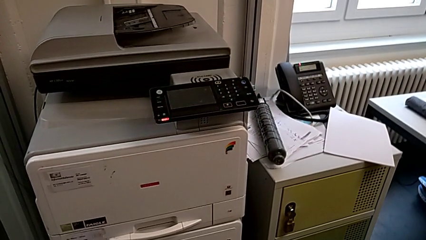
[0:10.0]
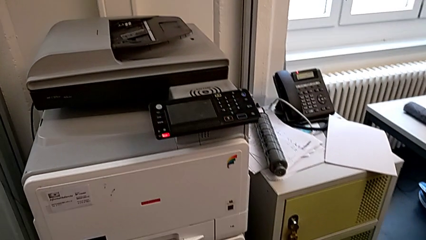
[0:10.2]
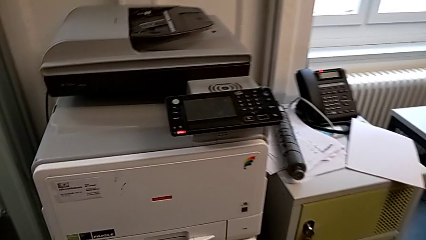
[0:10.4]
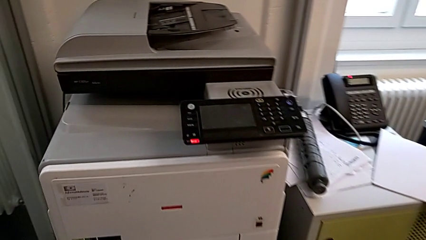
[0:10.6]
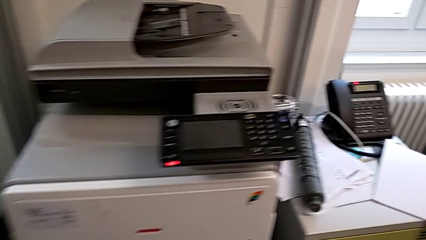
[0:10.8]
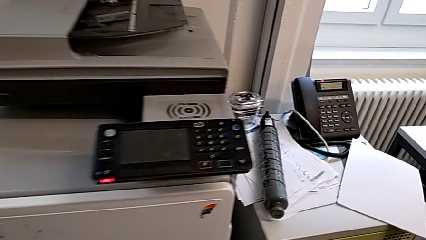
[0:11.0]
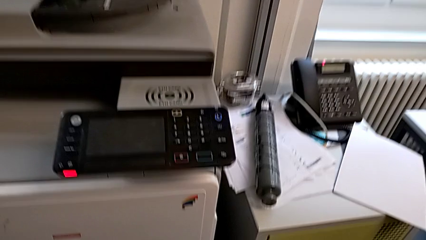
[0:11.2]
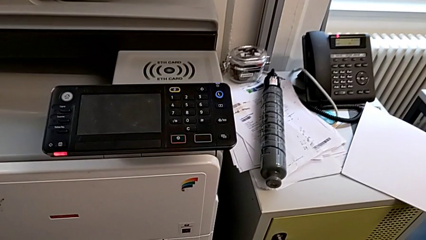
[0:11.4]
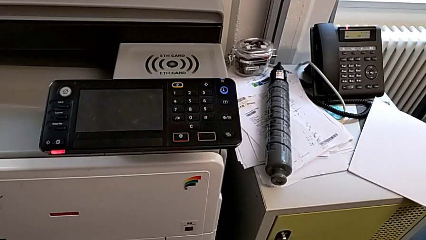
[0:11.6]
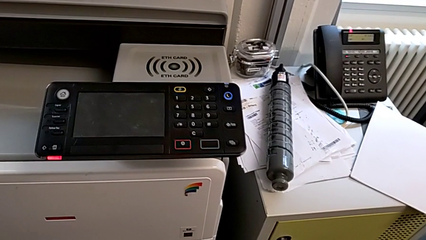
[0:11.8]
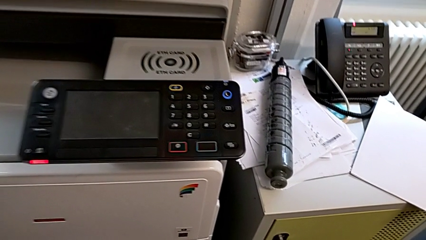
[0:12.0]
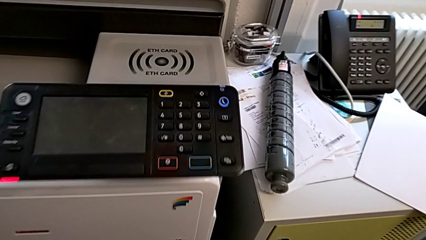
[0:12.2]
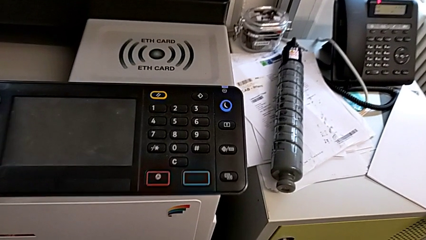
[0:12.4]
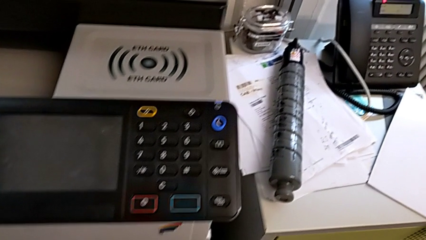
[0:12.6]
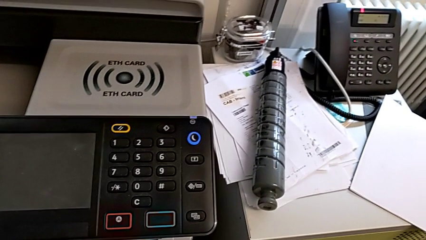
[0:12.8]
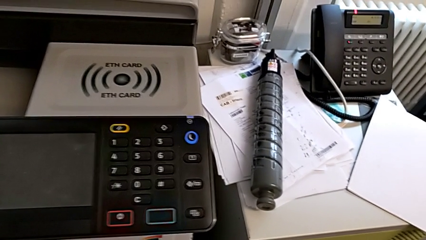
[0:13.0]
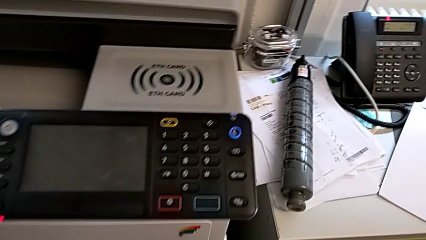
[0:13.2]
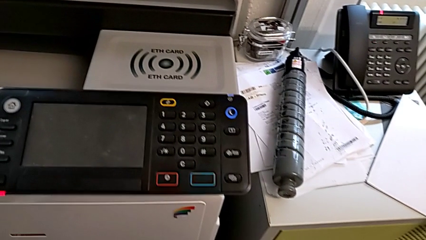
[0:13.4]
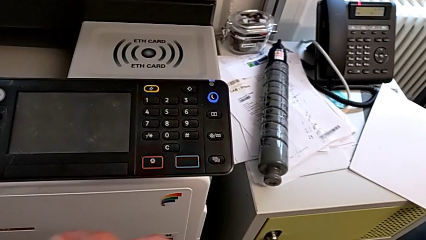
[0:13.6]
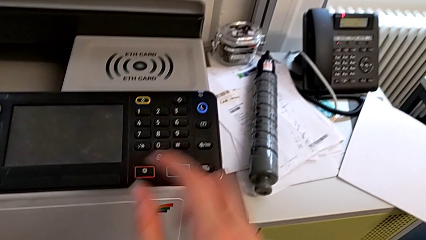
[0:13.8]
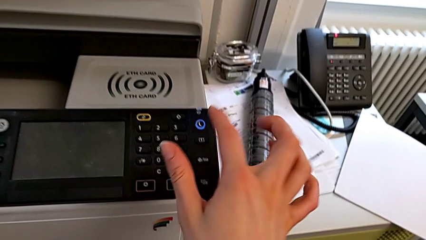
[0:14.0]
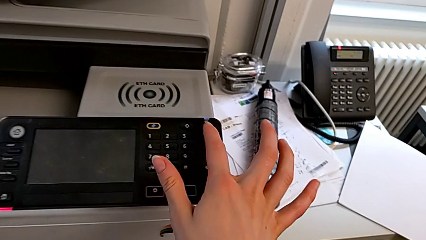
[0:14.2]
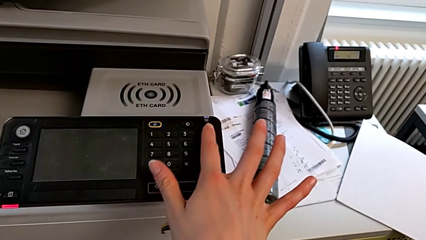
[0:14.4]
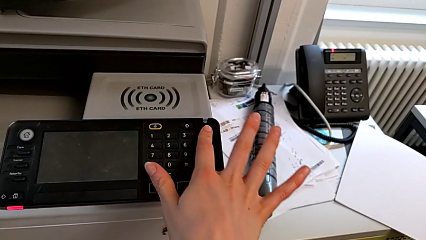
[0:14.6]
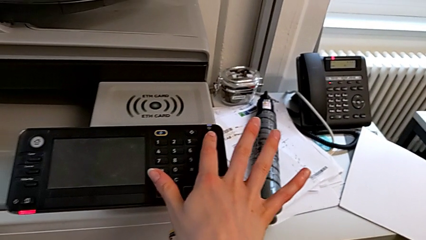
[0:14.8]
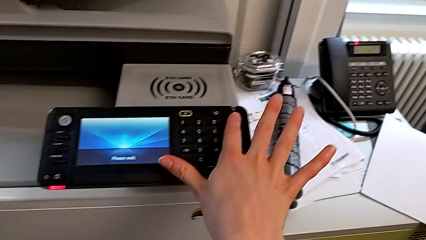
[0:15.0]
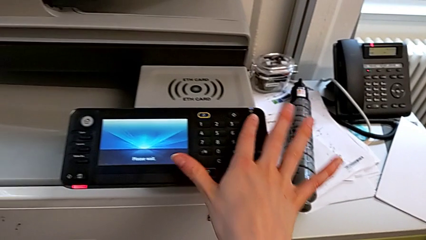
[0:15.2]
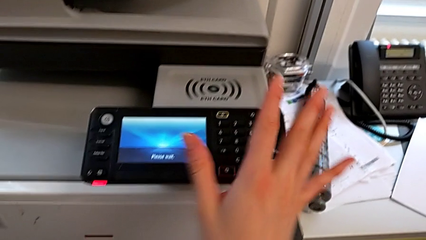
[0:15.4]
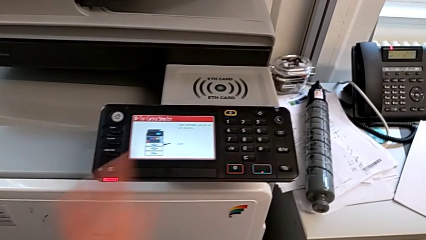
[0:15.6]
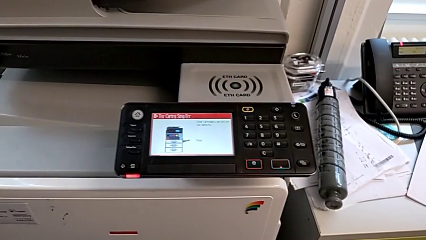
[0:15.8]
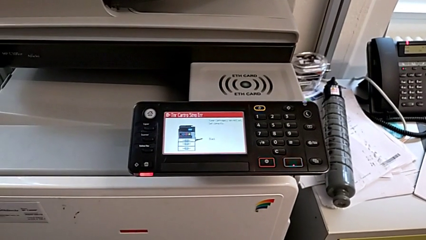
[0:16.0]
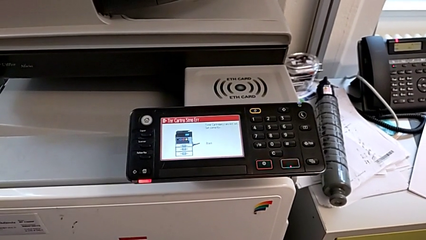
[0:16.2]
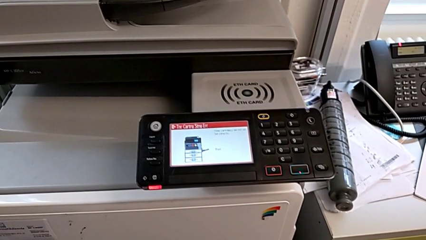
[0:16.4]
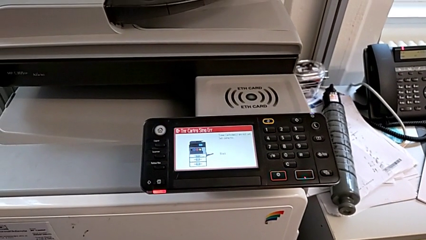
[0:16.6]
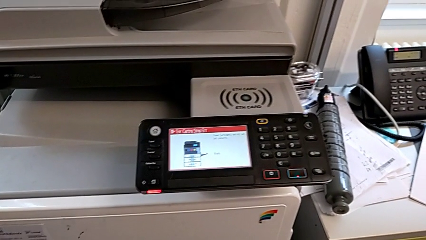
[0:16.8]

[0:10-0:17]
The camera wearer turns on the printer. They approach the printer and press the purple button.

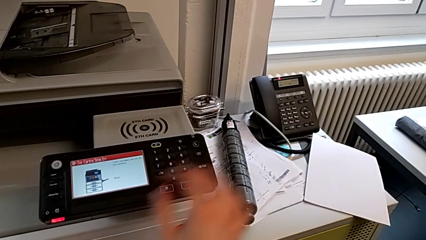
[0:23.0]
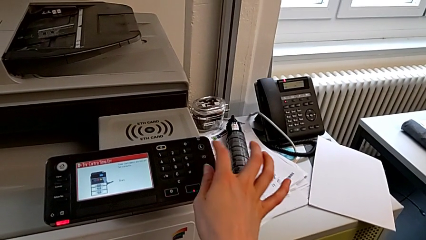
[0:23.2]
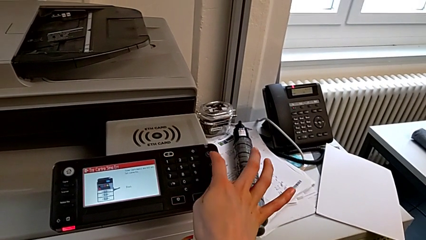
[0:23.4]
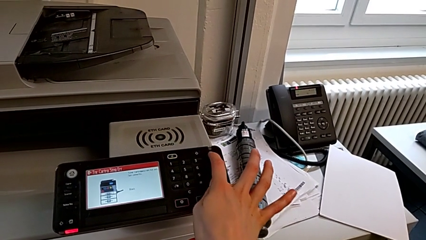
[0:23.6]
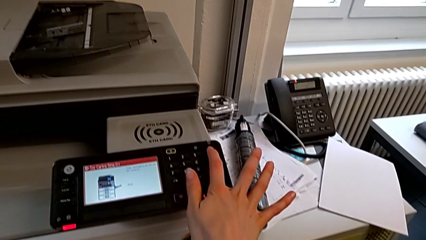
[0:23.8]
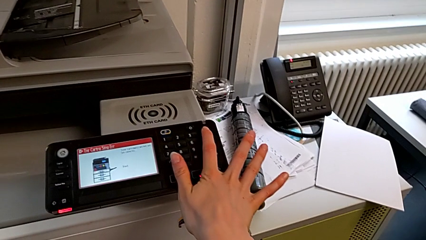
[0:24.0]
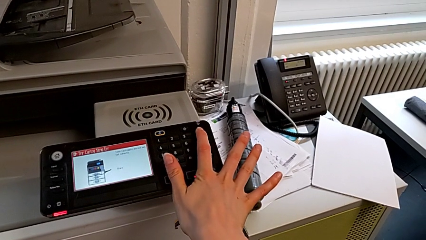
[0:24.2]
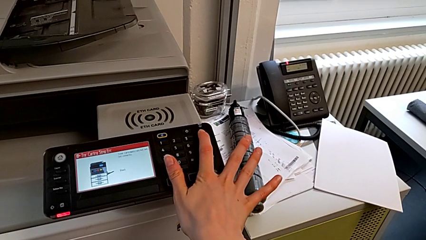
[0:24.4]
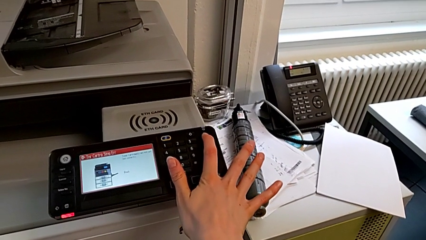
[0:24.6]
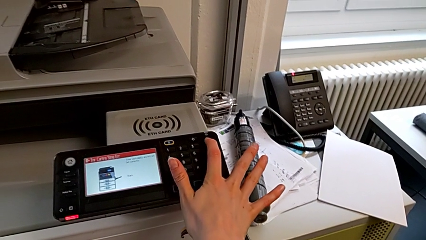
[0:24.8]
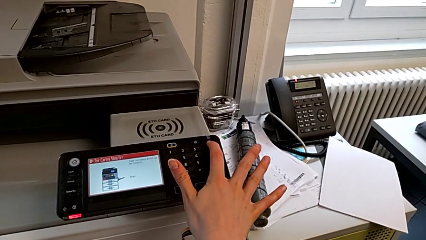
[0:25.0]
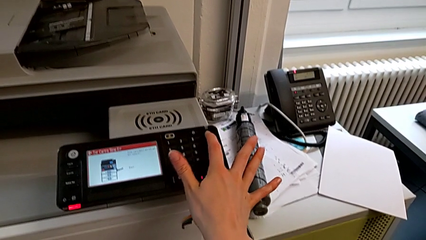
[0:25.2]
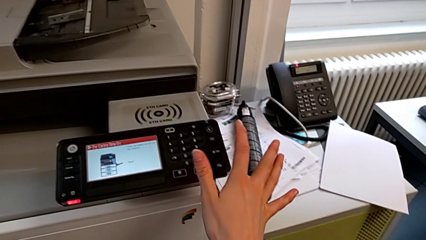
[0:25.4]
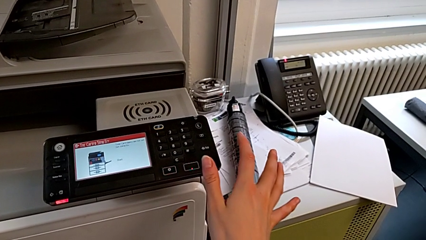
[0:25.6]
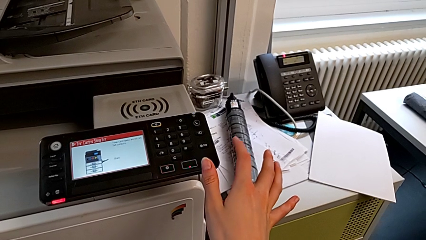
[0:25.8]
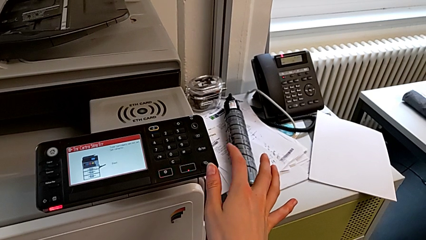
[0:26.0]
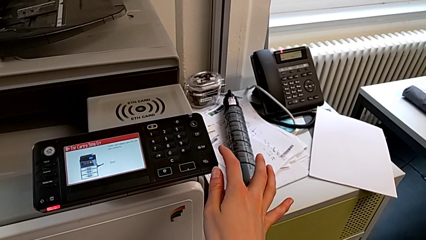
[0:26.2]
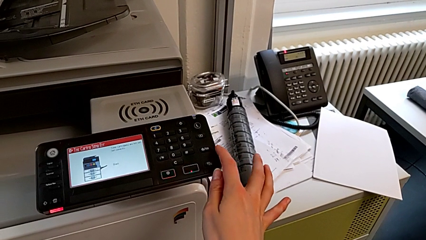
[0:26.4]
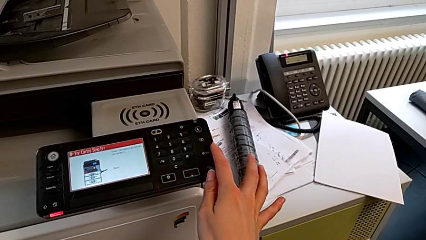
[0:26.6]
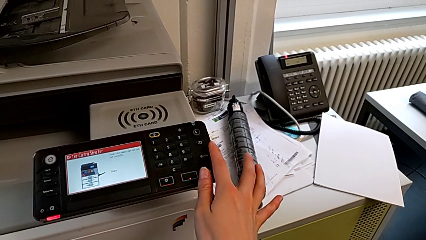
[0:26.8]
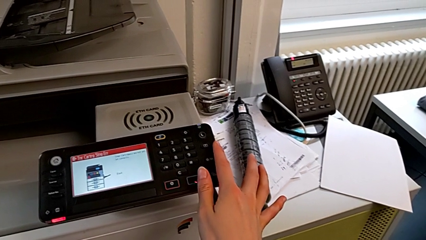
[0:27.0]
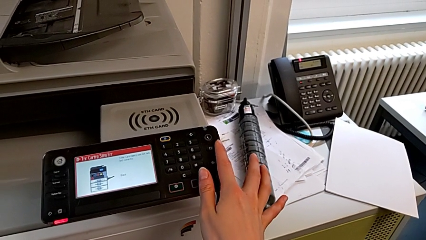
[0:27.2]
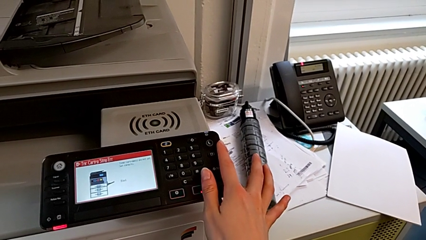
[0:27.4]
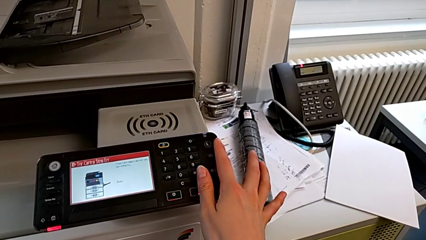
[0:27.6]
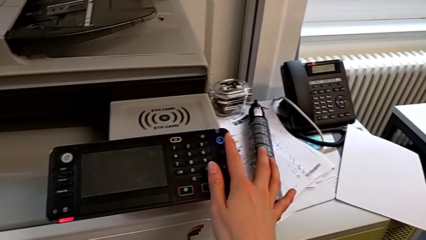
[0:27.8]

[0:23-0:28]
The camera wearer turns off the printer. They approach the purple button and press it.

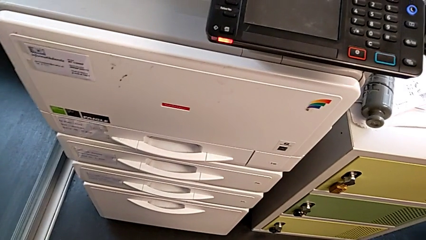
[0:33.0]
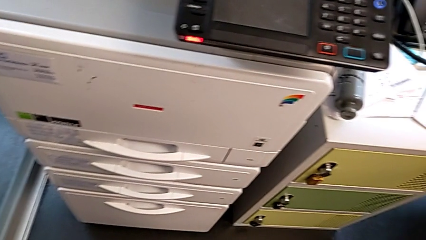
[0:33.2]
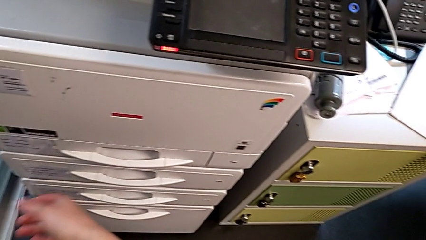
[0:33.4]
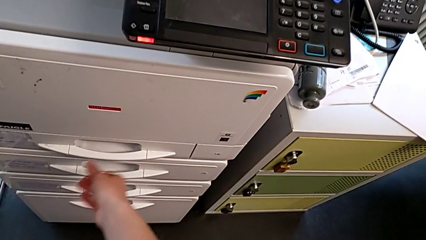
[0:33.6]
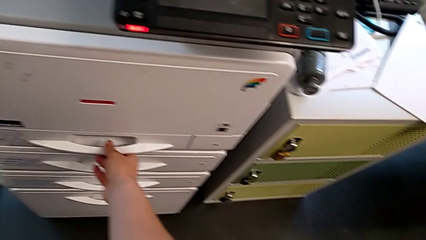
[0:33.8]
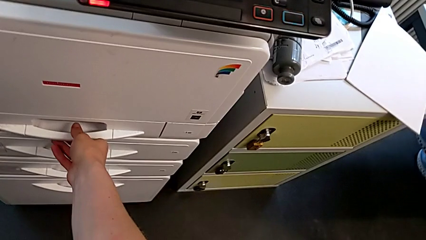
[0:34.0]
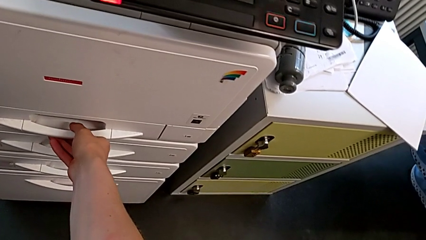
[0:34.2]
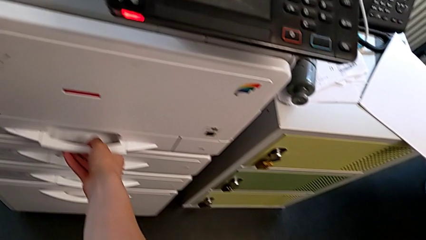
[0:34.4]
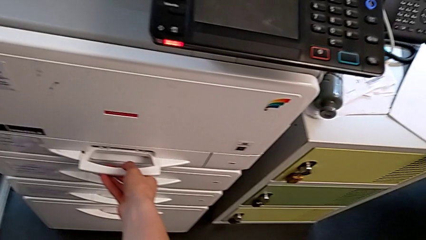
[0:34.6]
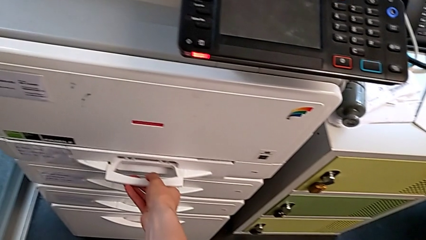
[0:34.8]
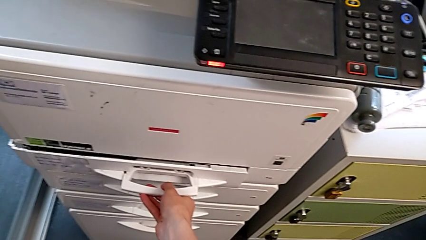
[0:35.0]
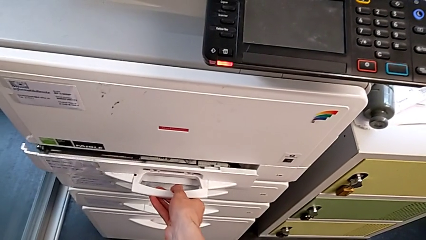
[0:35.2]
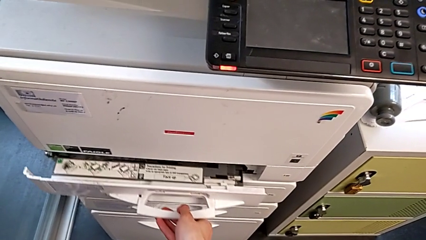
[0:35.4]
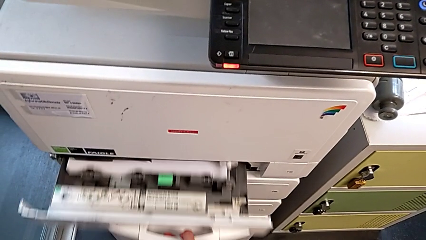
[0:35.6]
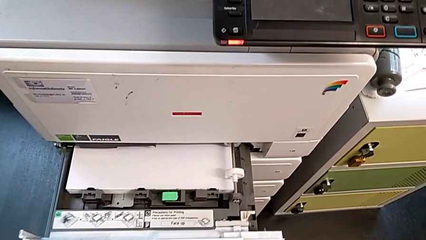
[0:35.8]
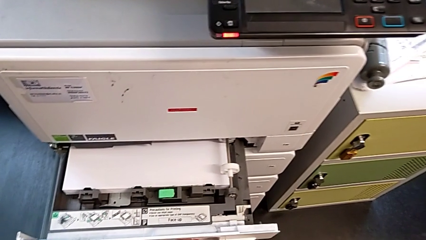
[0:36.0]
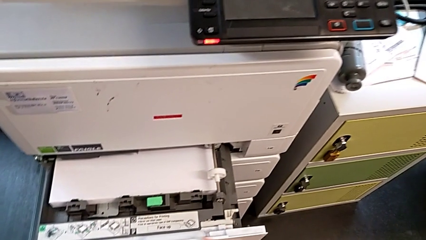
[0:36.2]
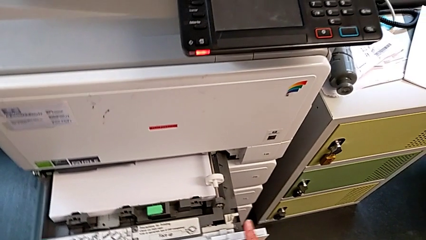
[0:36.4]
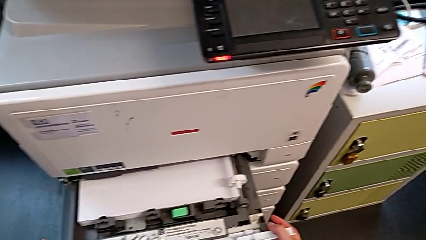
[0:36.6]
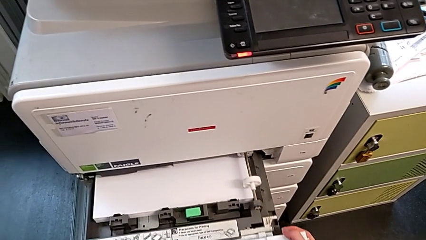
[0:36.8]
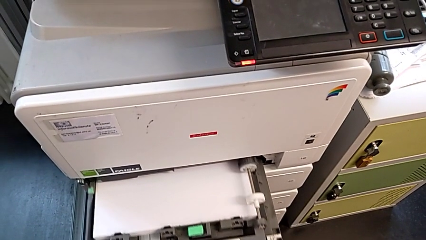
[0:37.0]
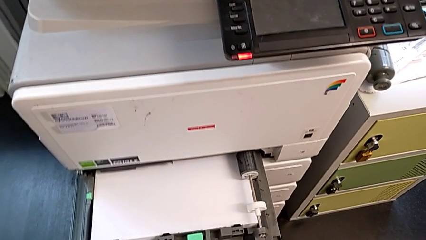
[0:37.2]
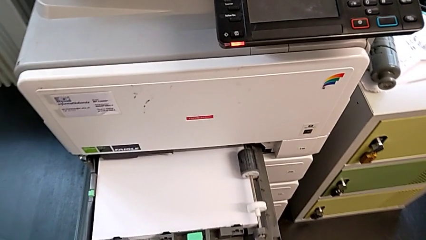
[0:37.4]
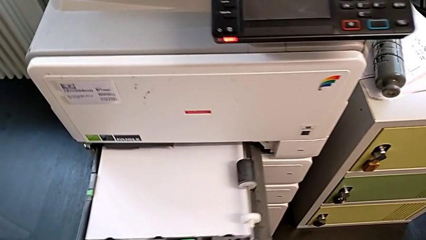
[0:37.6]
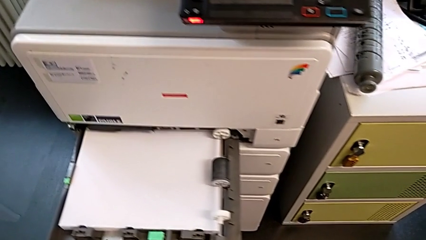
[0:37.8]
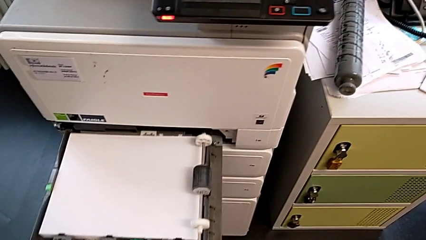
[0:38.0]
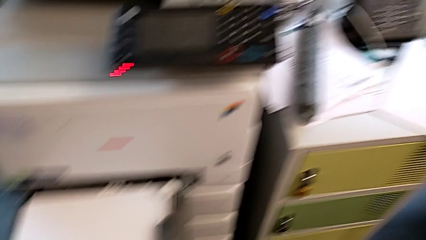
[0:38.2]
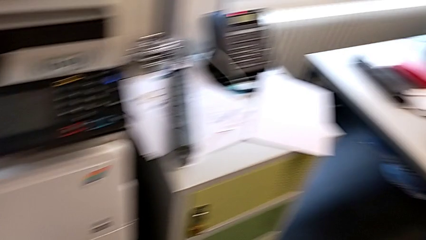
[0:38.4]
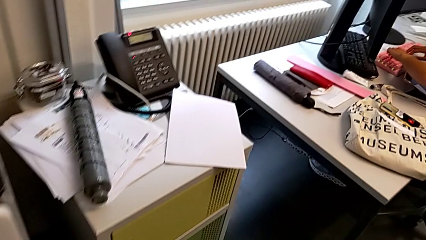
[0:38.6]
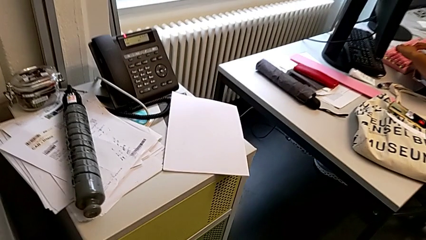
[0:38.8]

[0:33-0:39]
The camera wearer is loading paper into the paper tray. They approach the handle, pull the paper tray and open it.
